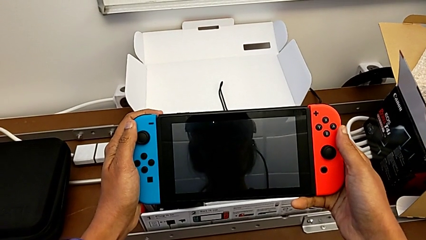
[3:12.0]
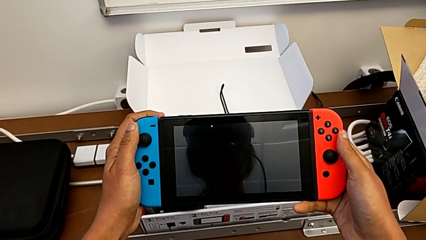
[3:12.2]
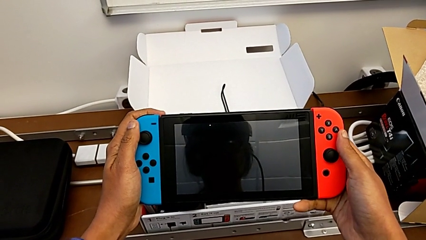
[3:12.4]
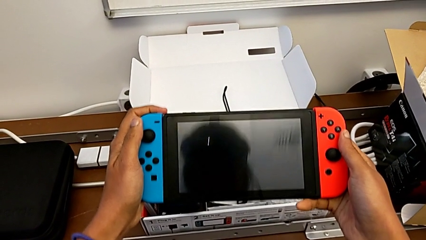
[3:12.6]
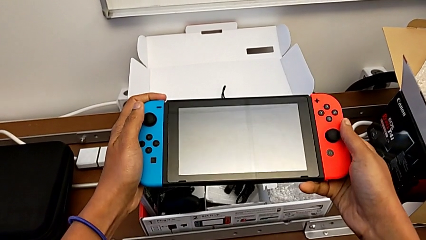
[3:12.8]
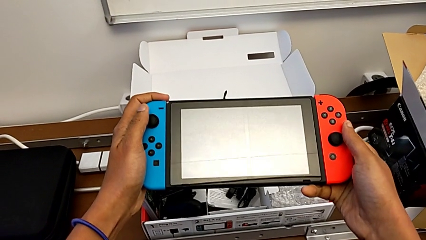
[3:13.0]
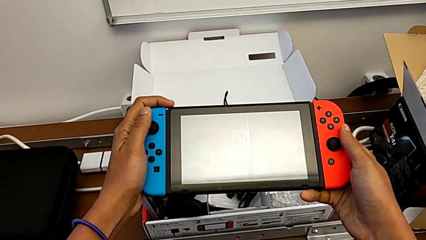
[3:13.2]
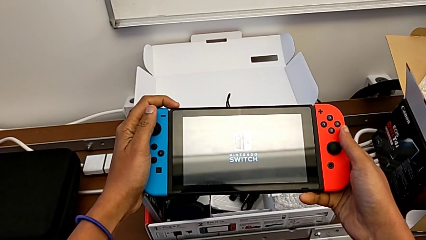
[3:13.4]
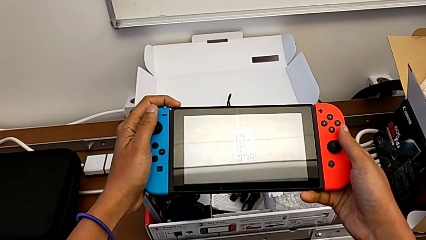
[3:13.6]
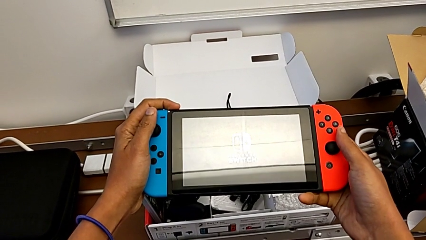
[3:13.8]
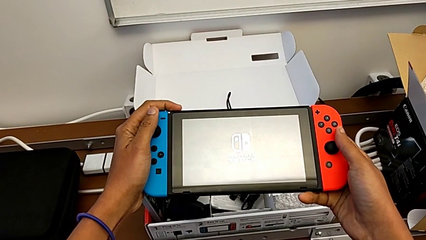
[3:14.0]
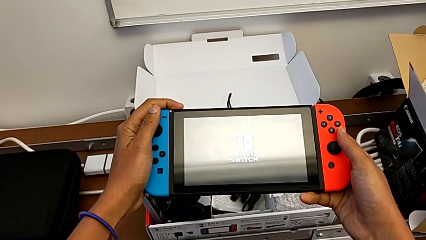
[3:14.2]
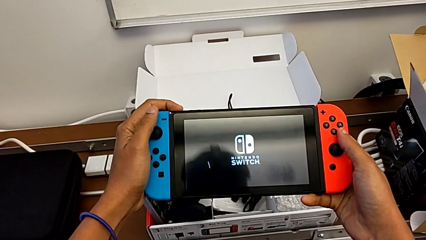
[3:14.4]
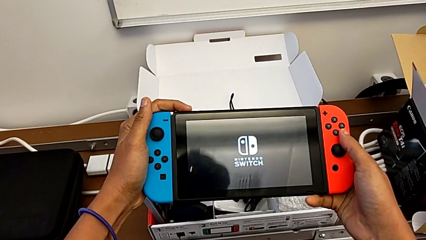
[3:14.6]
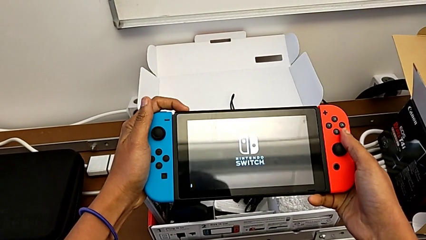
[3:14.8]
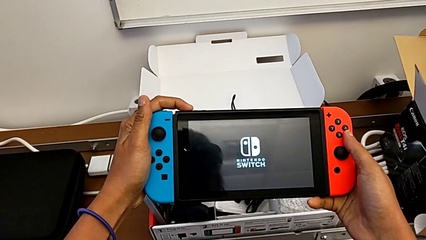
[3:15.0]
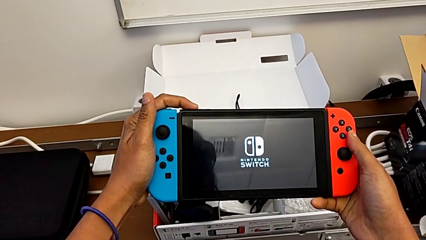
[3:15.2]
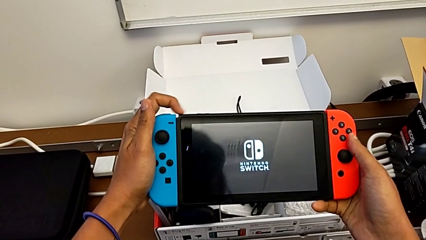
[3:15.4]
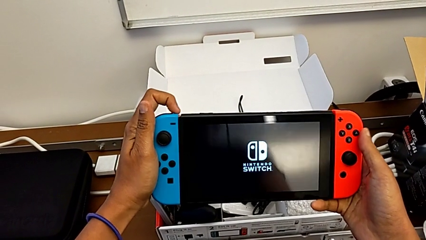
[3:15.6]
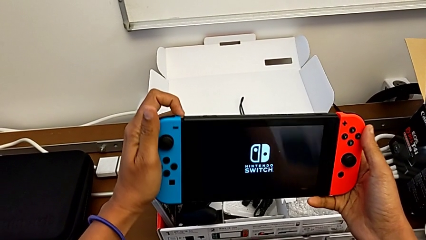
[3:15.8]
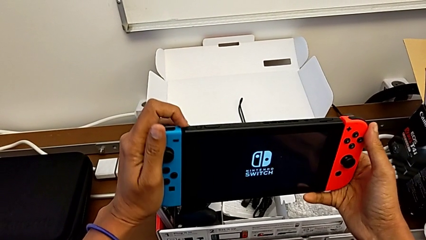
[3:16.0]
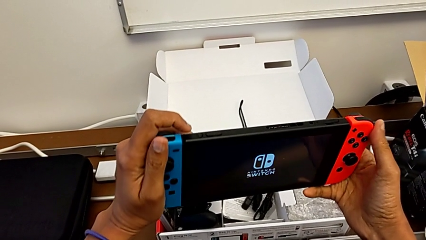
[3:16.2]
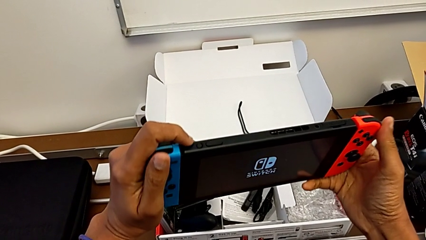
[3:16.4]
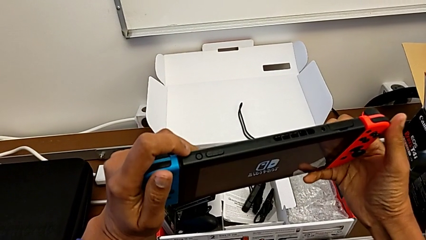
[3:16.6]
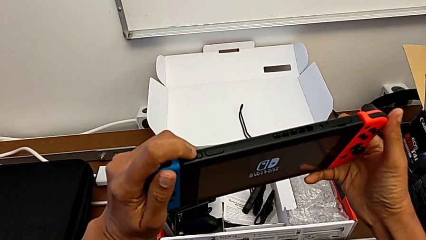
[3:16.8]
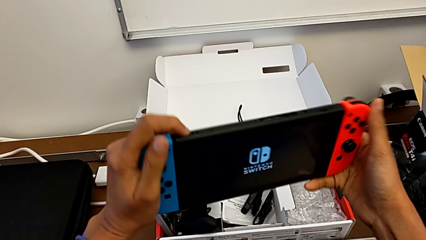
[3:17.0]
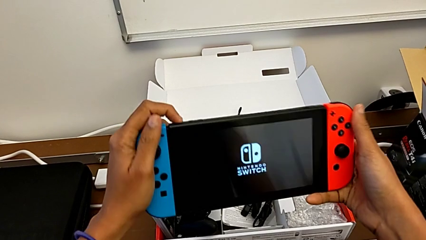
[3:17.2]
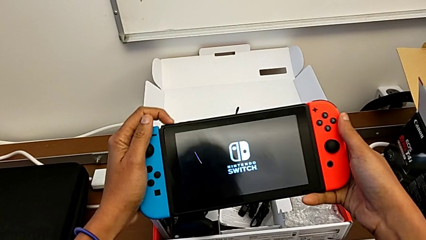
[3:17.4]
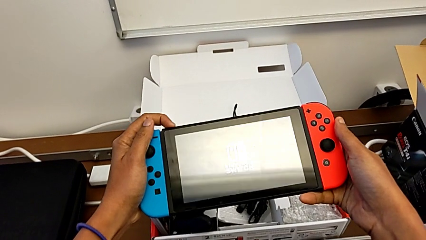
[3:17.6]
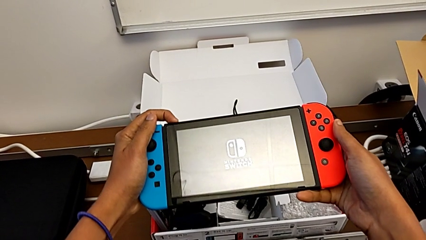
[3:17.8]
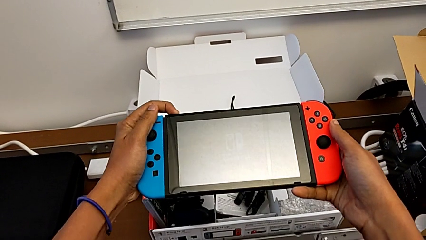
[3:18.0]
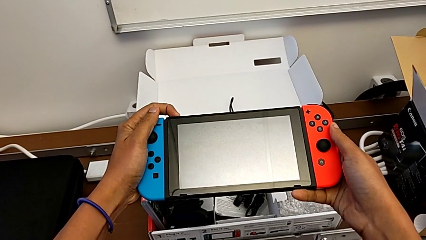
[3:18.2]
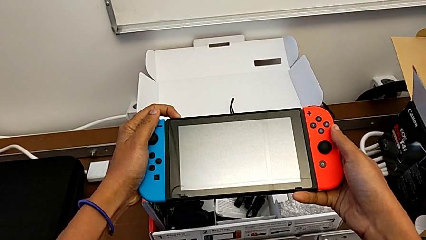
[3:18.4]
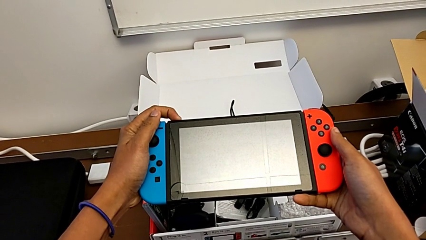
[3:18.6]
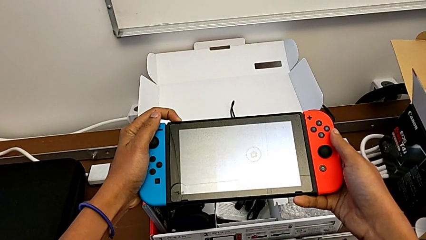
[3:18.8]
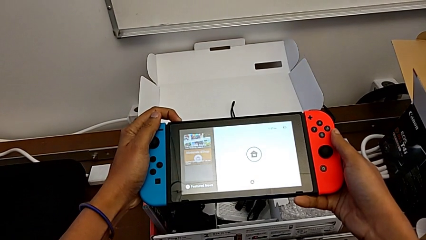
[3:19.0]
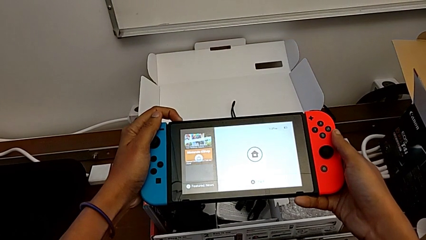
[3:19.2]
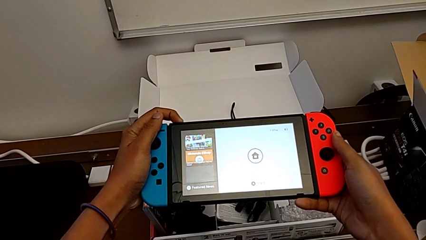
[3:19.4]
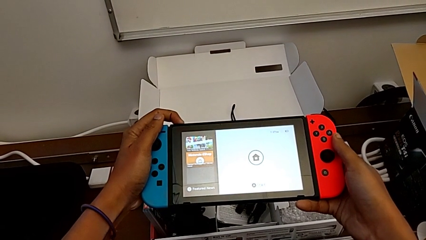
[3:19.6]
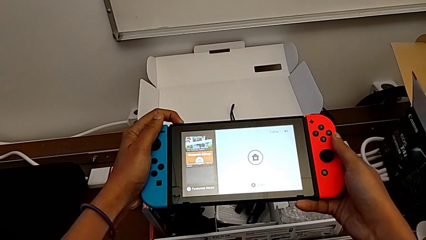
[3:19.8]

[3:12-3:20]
The camera wearer is turning on their Nintendo Switch. They keep inspecting the Nintendo Switch.

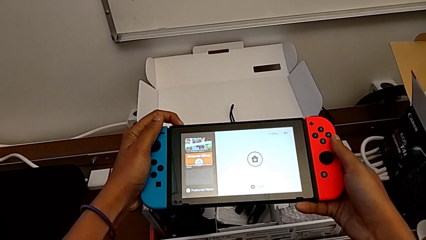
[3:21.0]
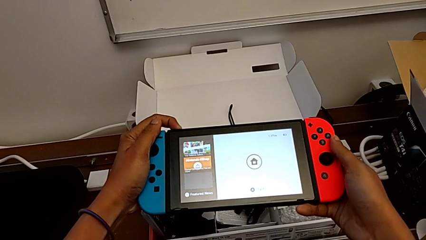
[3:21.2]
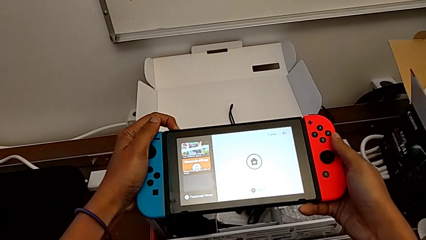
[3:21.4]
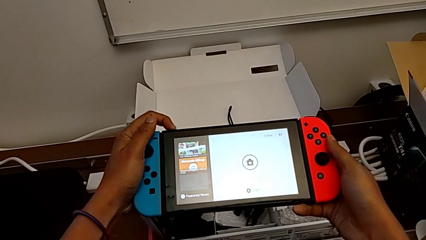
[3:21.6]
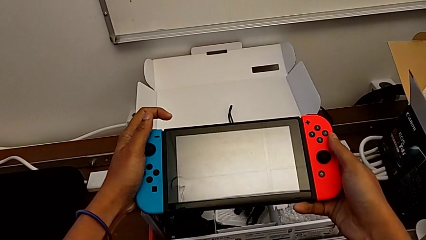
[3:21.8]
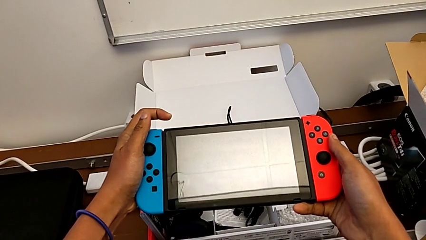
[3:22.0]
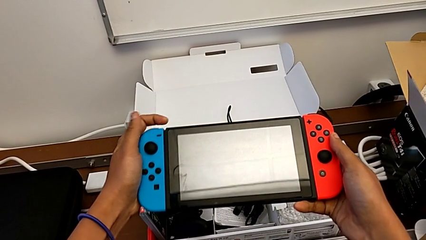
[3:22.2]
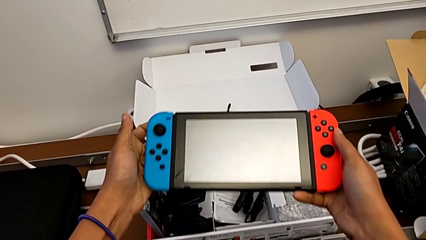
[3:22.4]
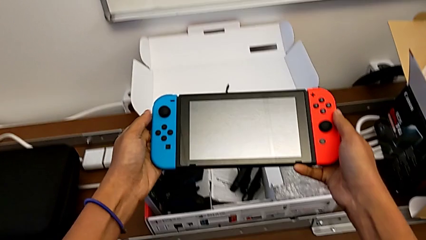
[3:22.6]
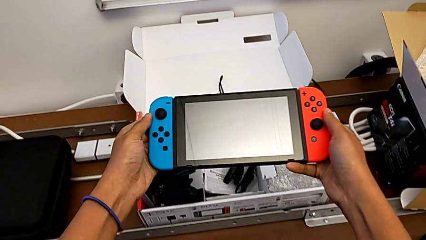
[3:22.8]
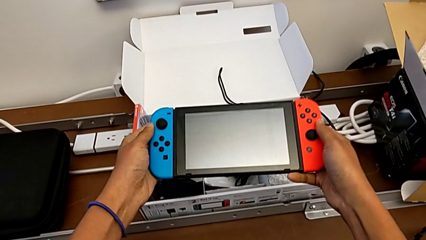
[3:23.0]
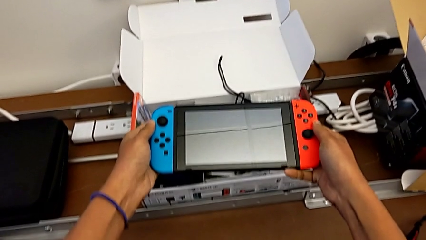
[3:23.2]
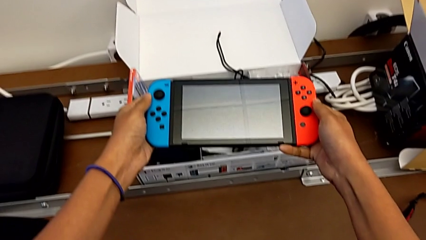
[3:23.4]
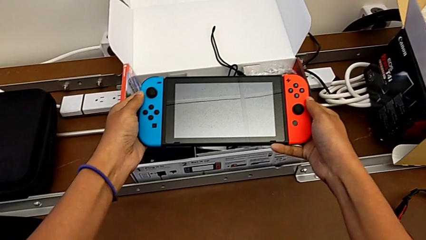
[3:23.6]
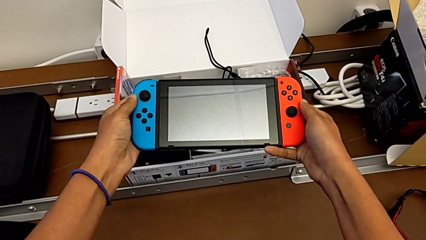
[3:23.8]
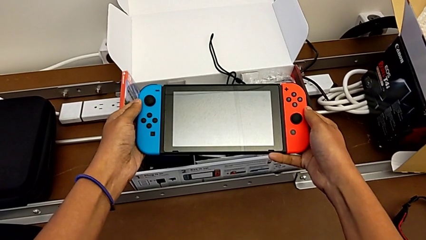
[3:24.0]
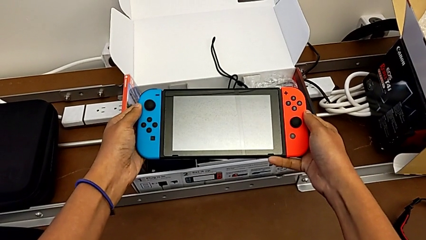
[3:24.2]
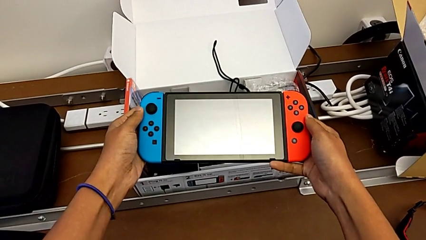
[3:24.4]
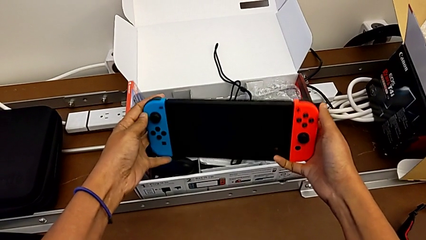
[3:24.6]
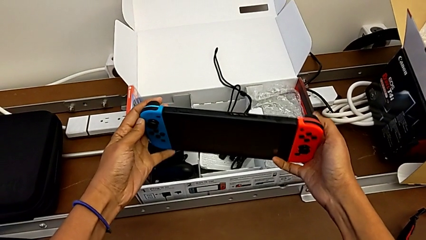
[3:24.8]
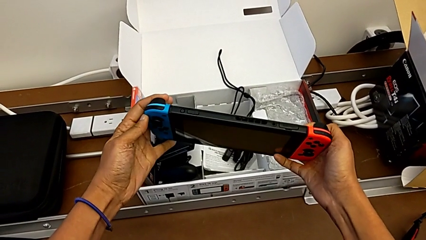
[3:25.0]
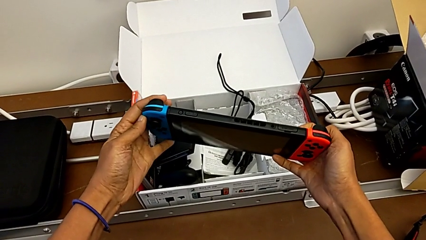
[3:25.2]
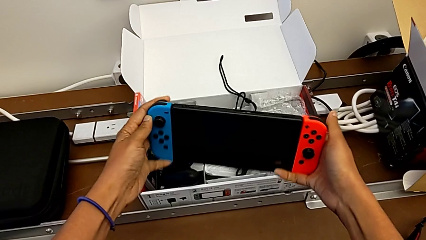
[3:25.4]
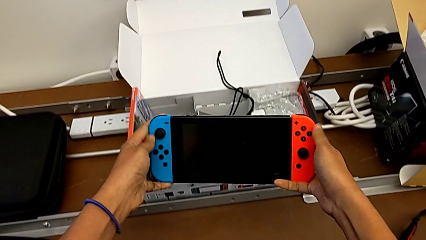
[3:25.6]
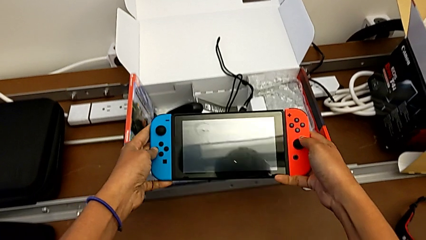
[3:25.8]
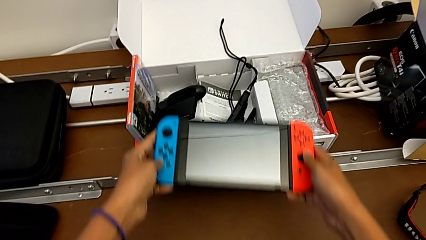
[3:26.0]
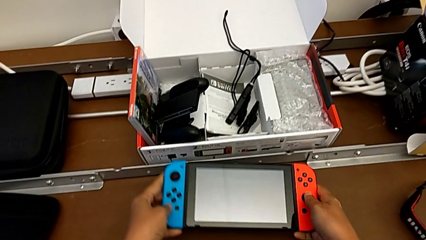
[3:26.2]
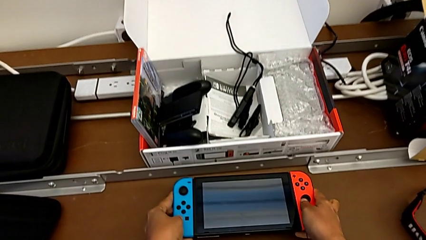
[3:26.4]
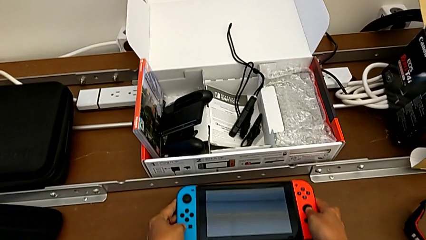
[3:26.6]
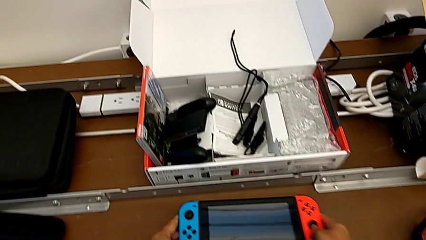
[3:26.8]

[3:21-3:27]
The camera wearer turns off their Nintendo Switch. They keep dropping the Nintendo Switch.
